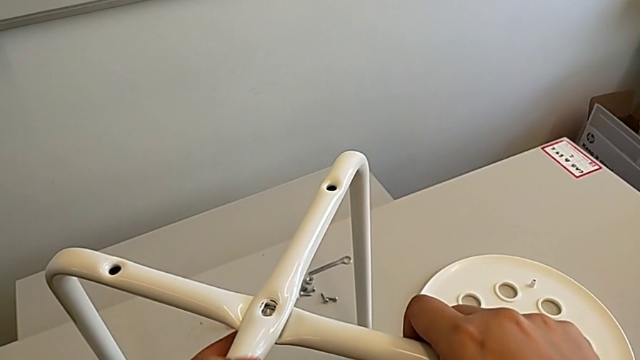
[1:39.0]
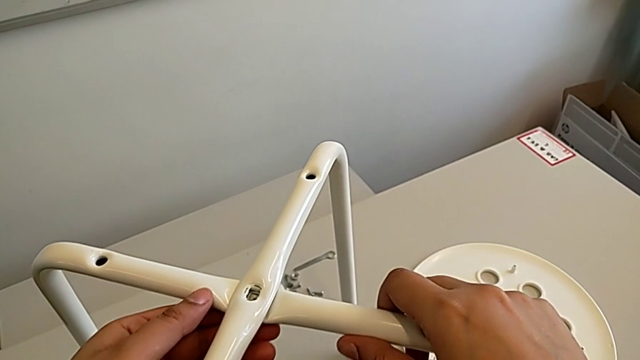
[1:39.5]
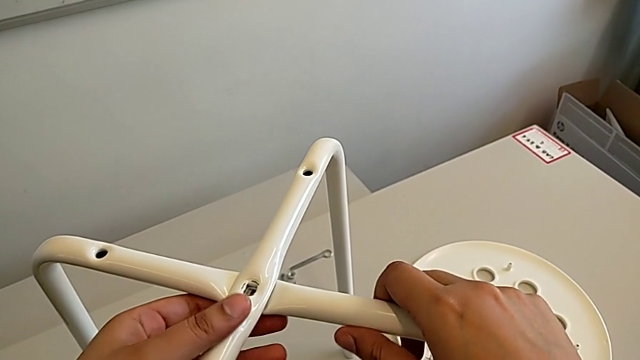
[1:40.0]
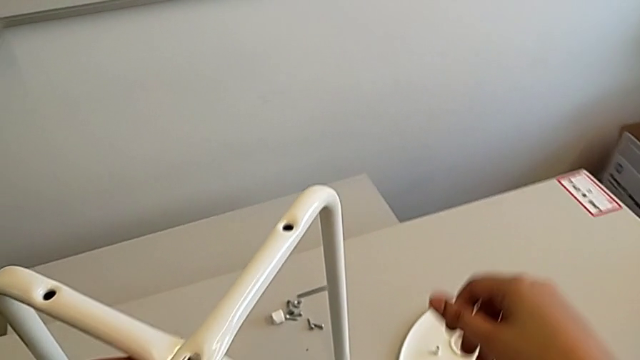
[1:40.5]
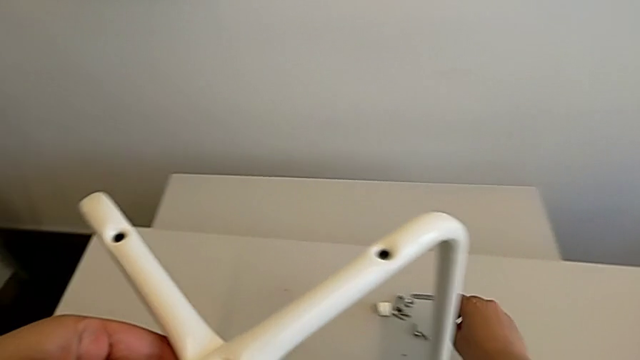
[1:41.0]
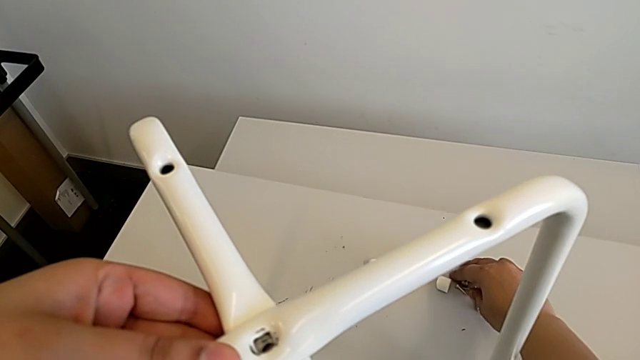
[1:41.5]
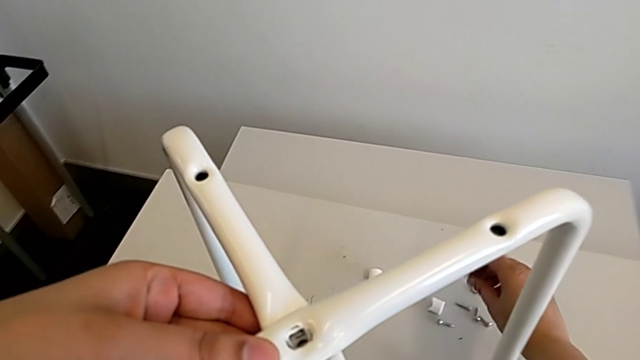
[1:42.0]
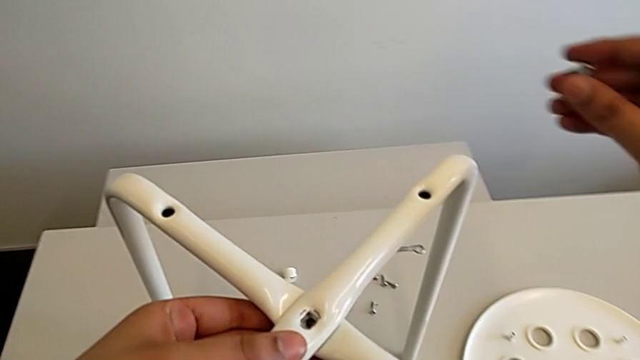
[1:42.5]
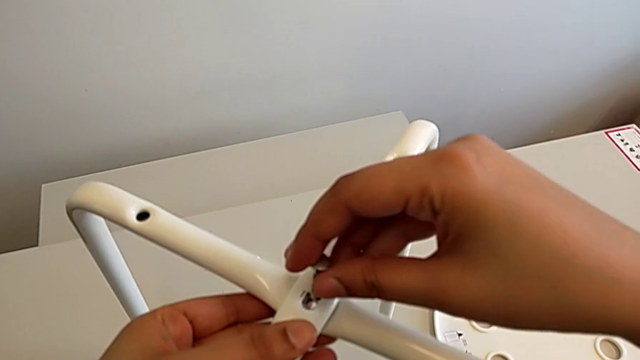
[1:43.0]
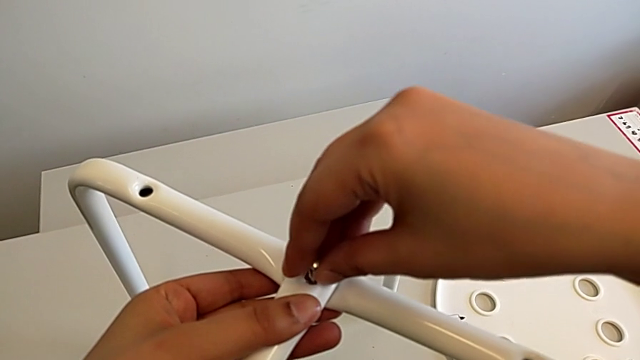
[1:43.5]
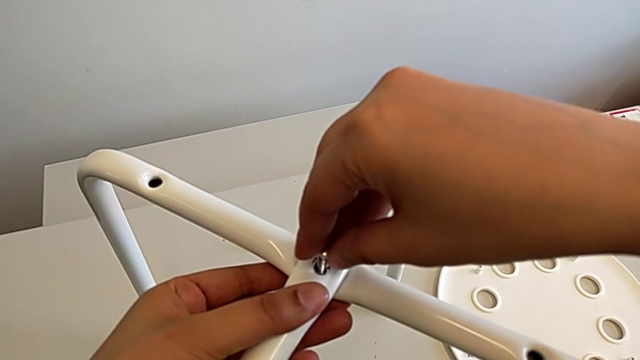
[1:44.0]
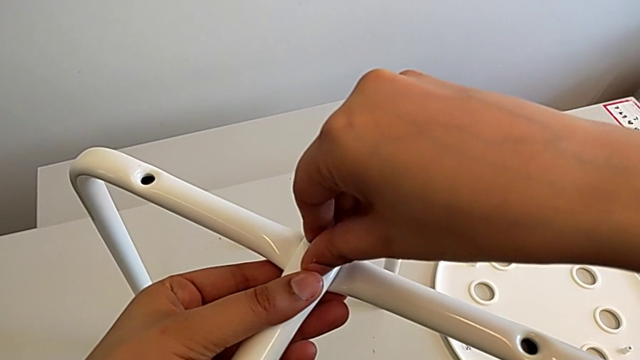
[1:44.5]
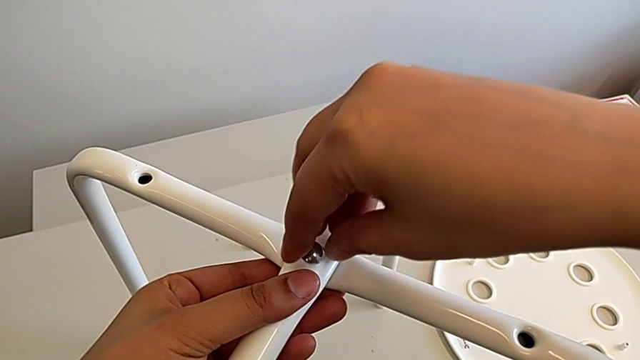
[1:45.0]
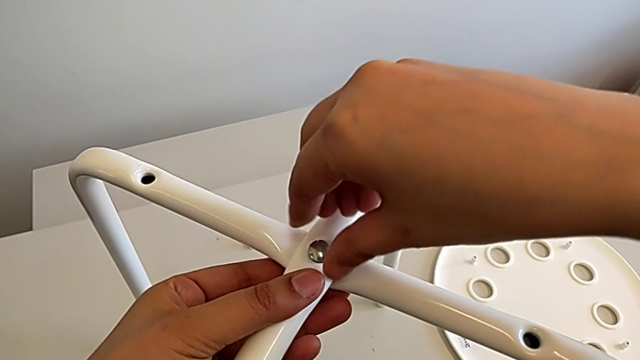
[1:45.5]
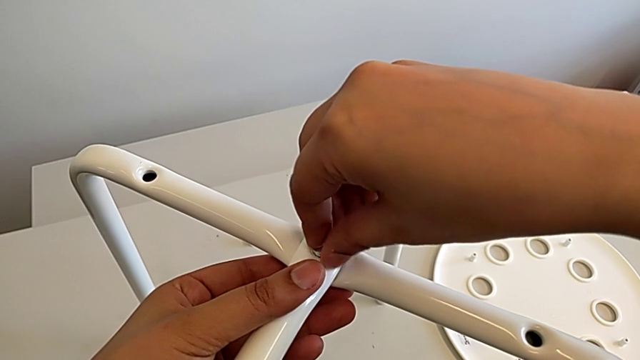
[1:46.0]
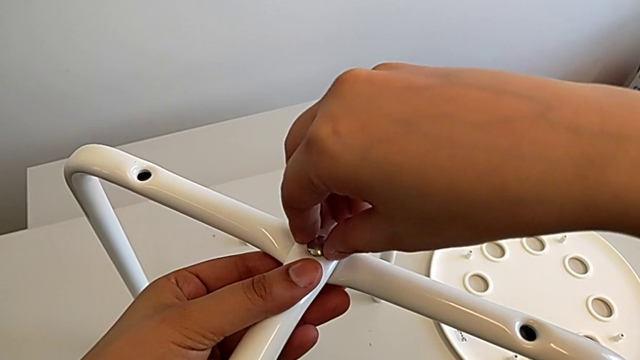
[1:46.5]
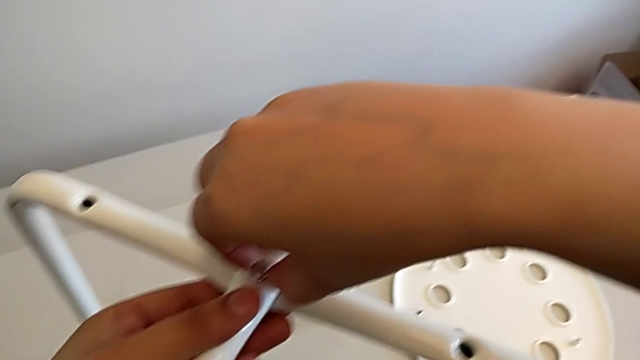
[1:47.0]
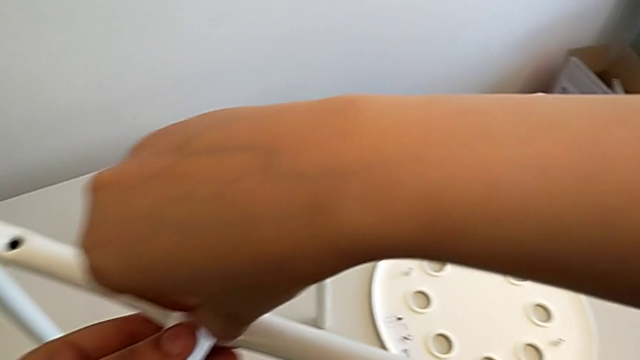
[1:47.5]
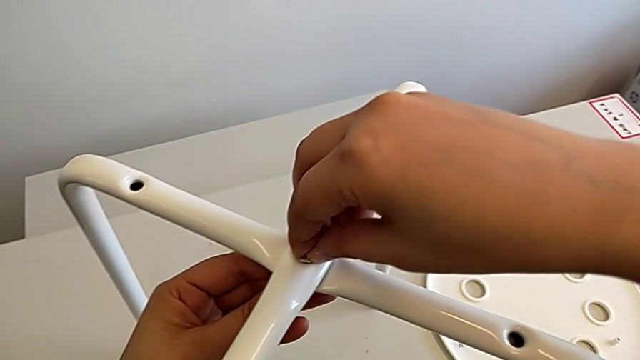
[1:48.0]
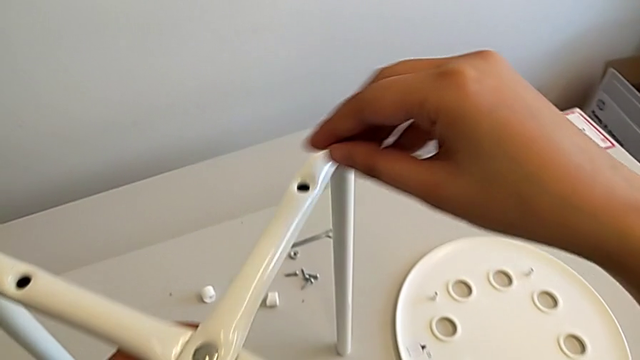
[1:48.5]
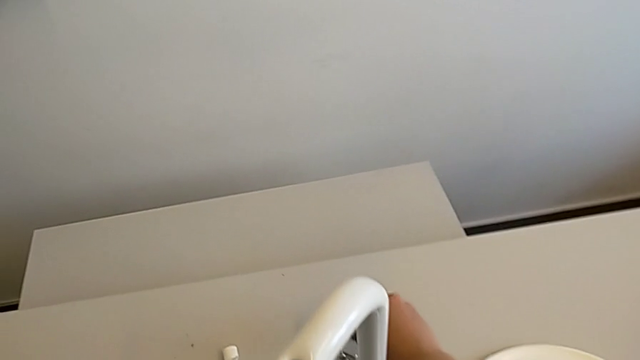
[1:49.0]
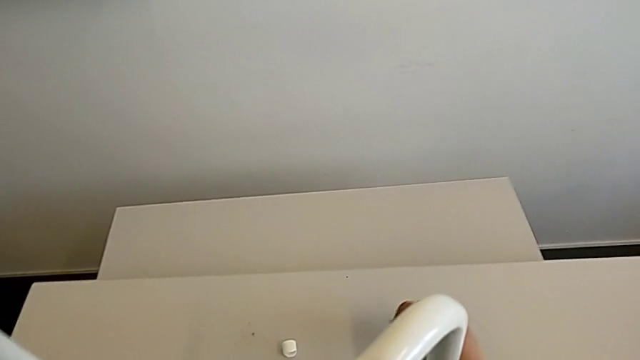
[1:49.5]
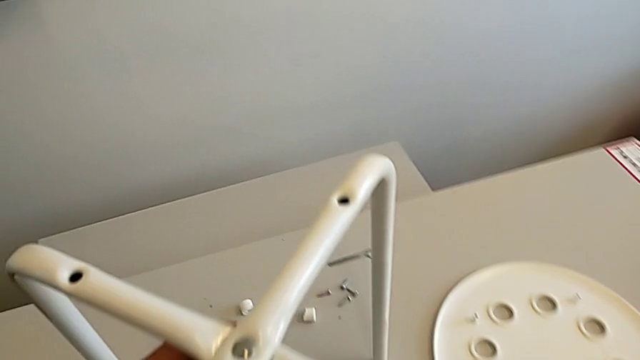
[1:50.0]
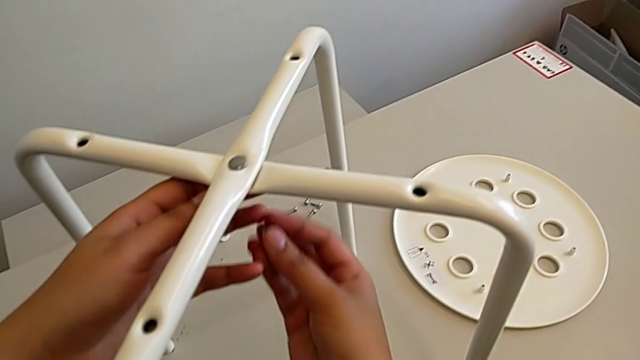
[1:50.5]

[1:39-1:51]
The camera wearer is assembling the chair legs. They hold the leg, grab the bolt, insert it and grab the hex nut.

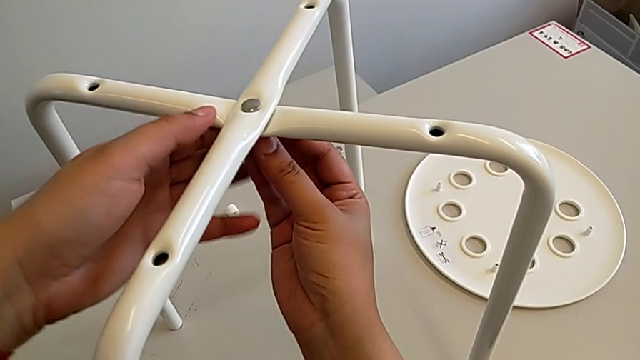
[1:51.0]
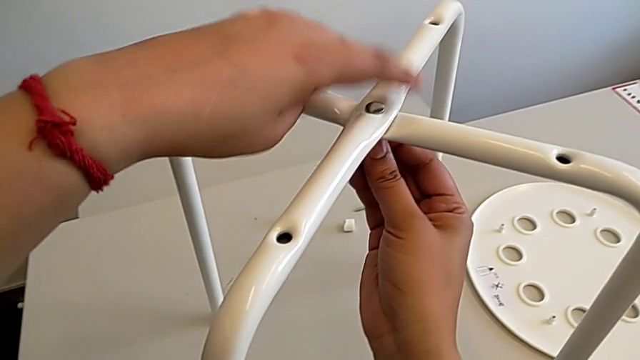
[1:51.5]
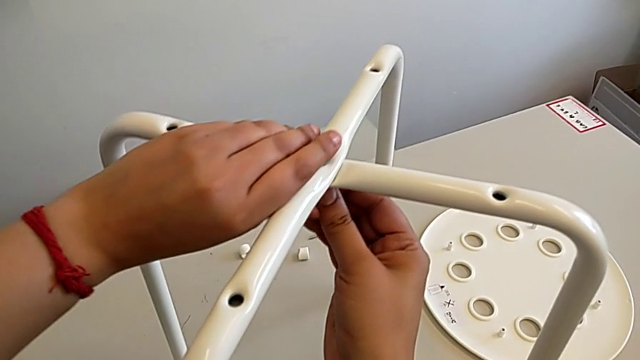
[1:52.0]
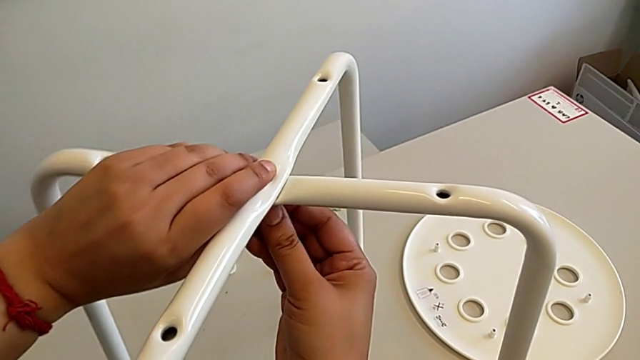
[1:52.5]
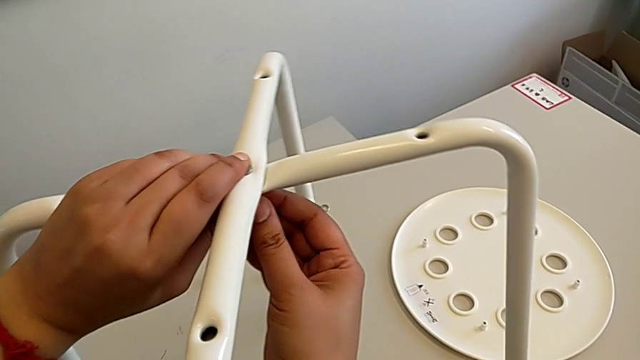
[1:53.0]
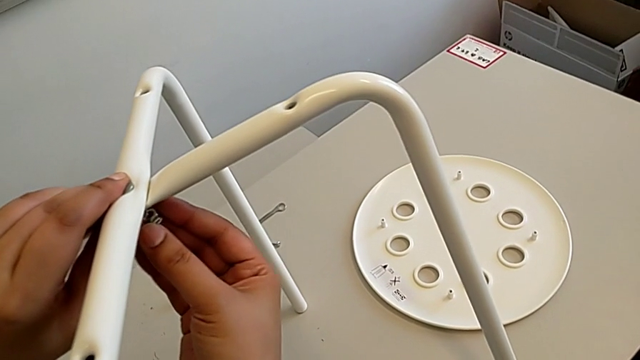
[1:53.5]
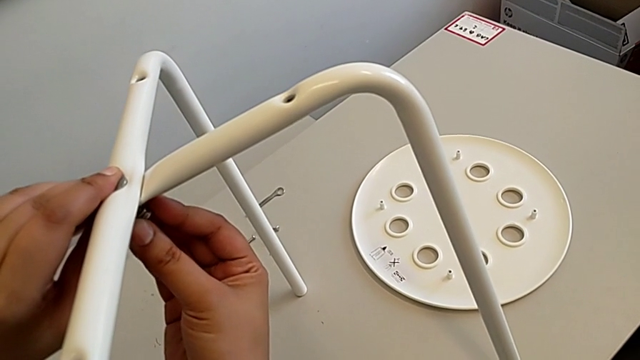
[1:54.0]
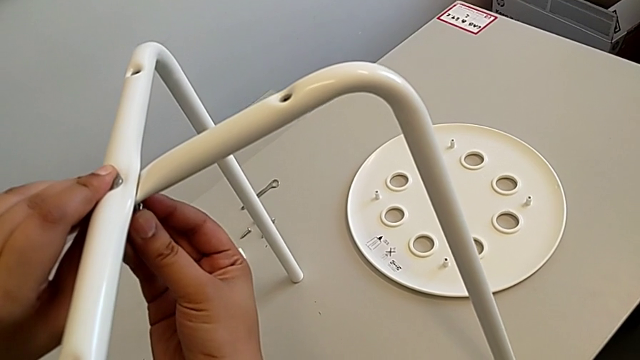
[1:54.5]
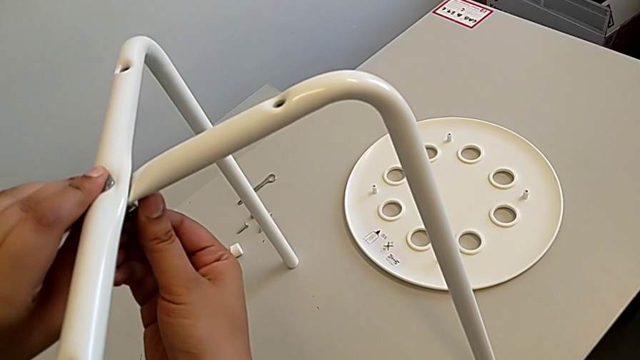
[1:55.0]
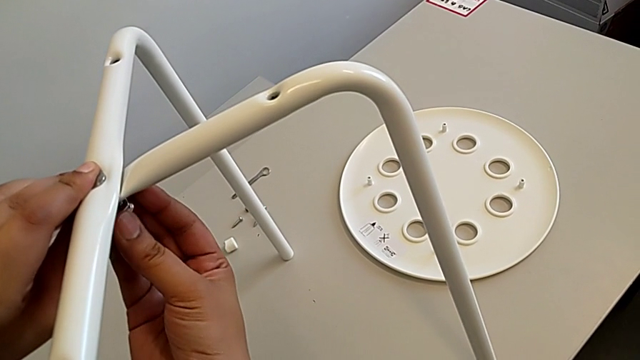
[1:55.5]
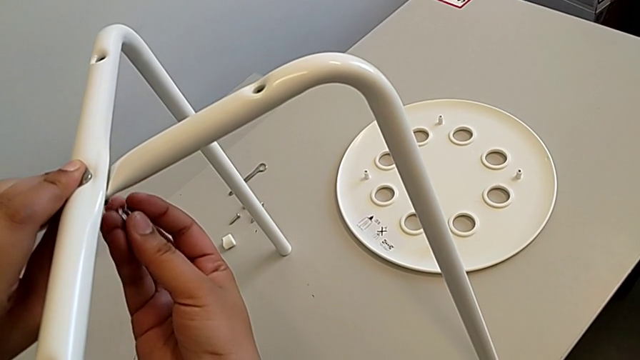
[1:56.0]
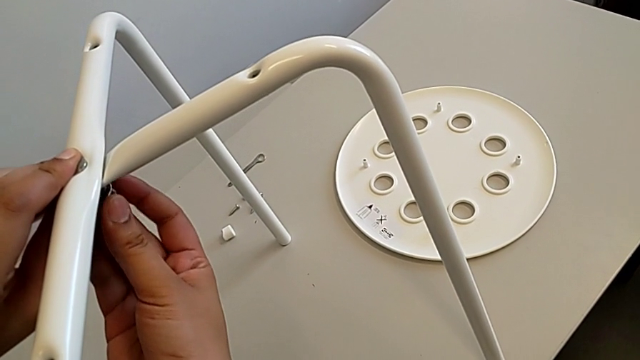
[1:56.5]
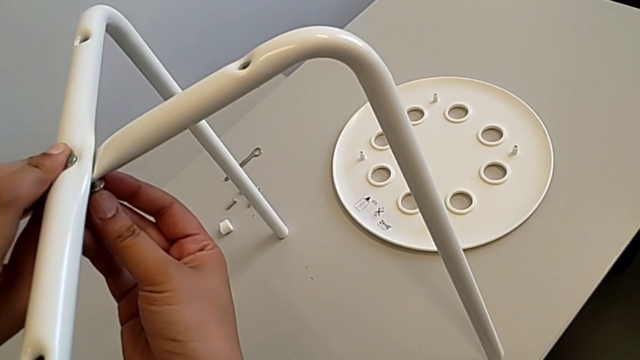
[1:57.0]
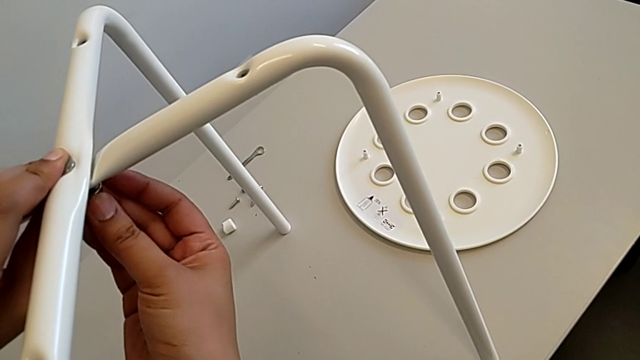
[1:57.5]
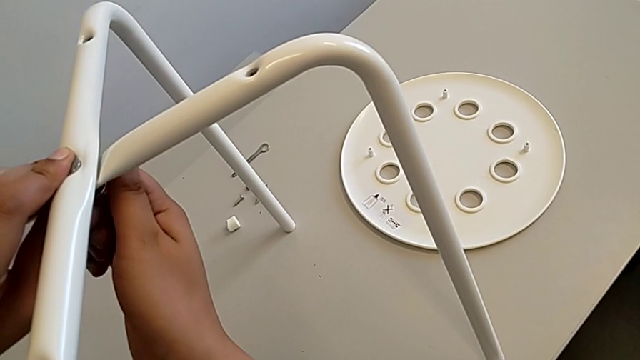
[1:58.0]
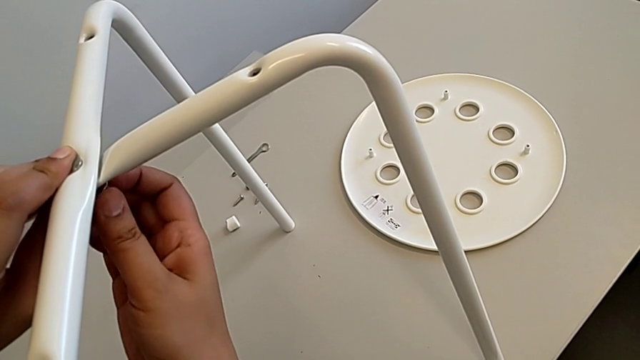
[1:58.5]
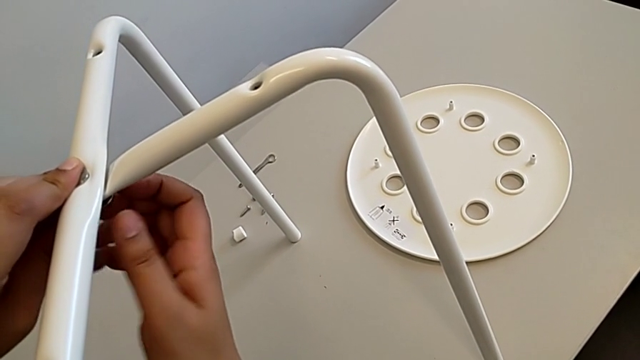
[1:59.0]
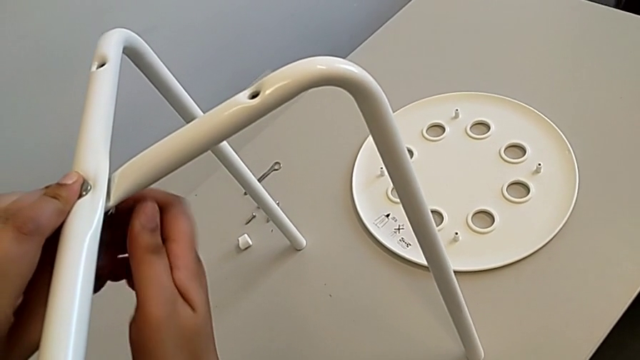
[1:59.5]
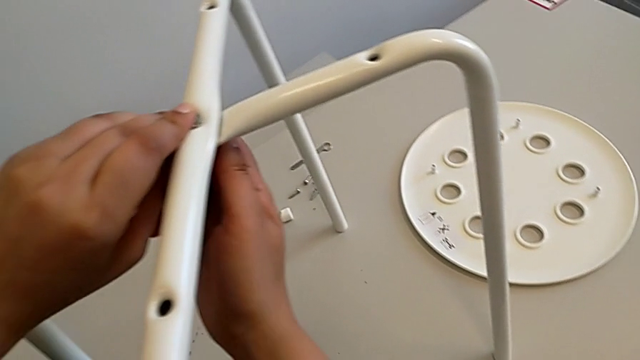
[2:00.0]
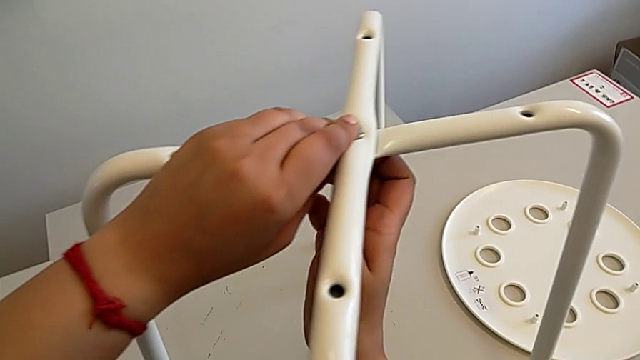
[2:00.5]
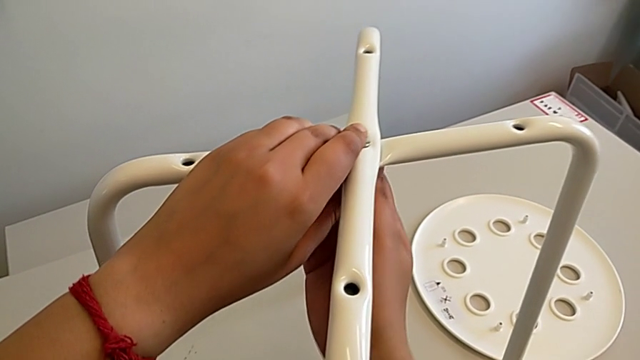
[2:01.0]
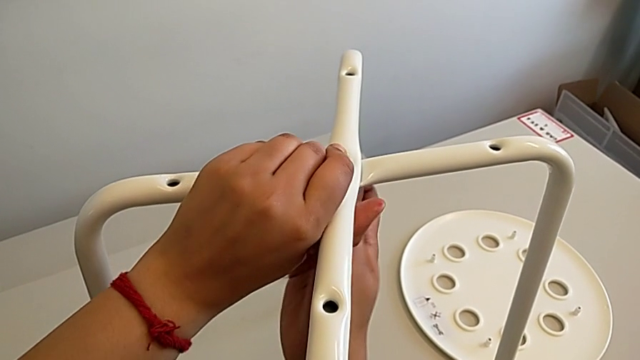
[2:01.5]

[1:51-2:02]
The camera wearer is assembling the chair legs. They insert the hex nut and screw it.
